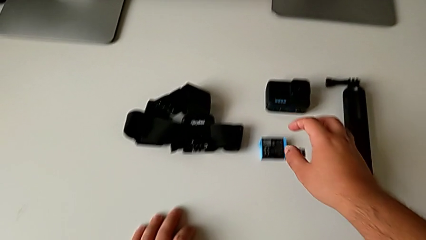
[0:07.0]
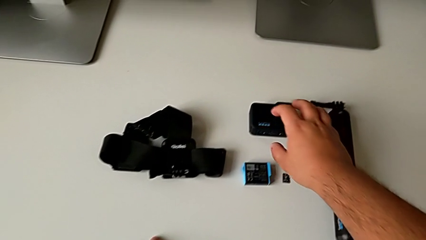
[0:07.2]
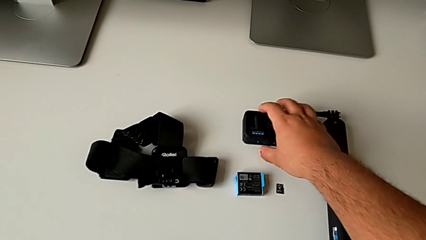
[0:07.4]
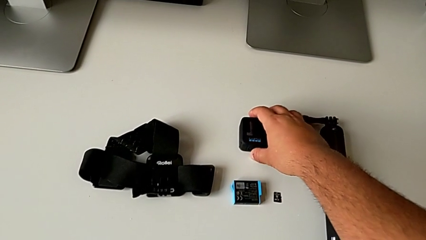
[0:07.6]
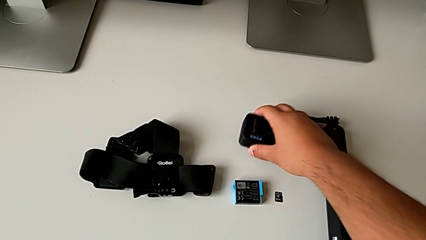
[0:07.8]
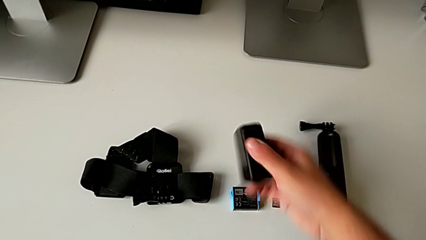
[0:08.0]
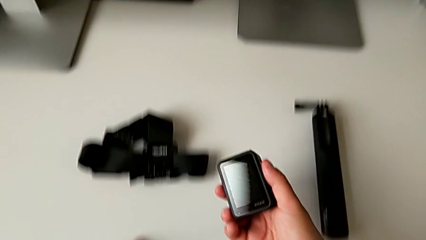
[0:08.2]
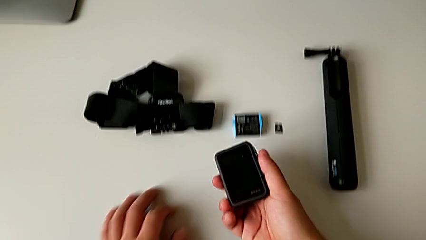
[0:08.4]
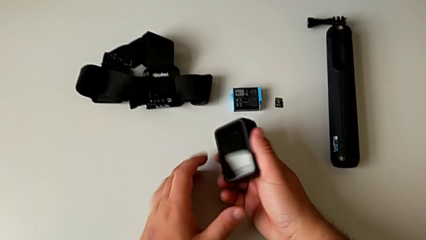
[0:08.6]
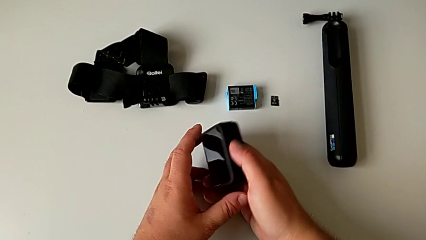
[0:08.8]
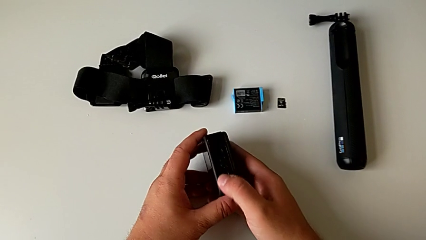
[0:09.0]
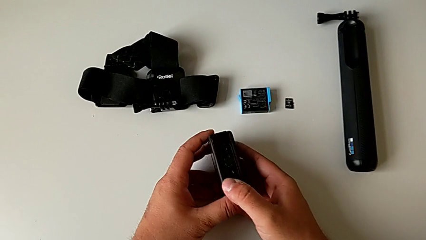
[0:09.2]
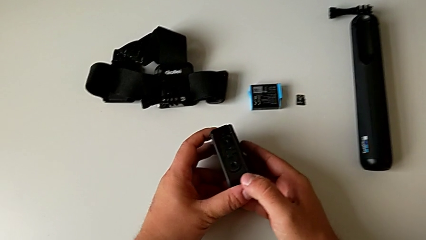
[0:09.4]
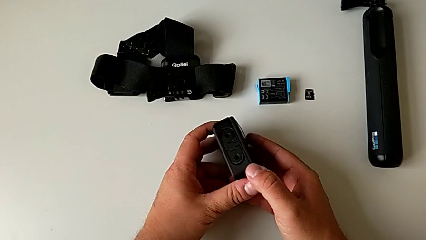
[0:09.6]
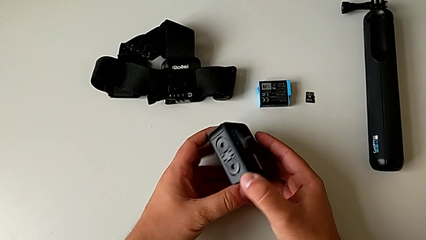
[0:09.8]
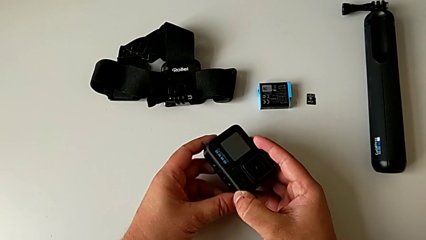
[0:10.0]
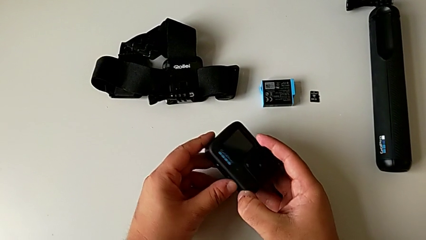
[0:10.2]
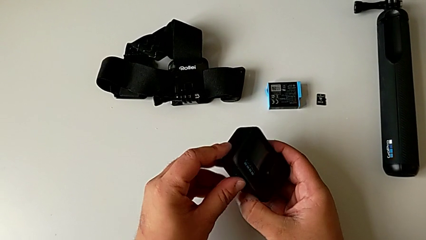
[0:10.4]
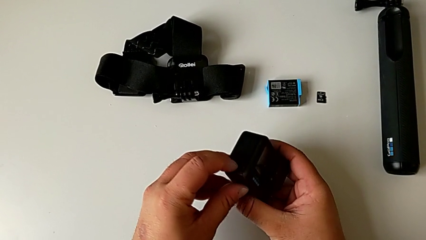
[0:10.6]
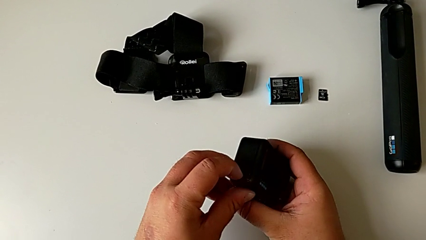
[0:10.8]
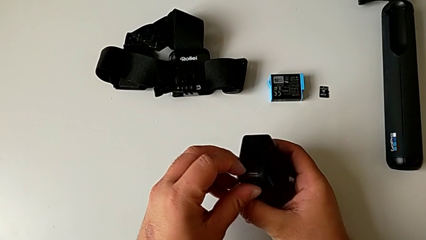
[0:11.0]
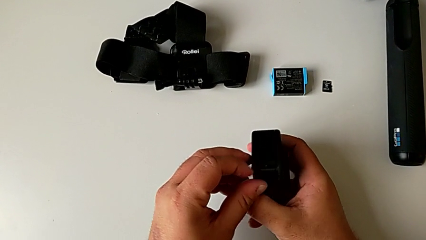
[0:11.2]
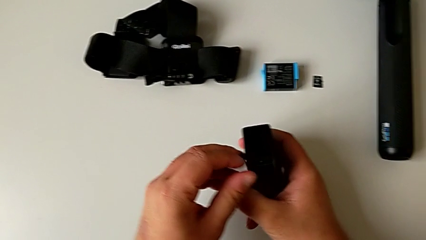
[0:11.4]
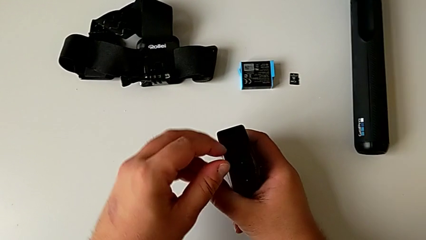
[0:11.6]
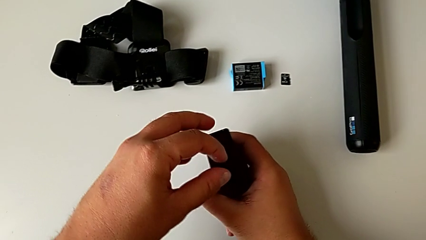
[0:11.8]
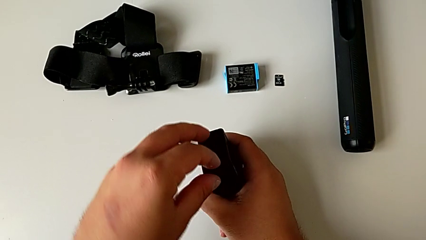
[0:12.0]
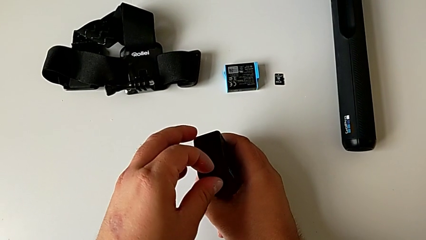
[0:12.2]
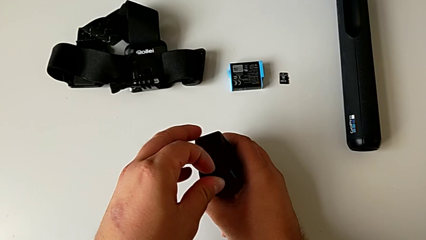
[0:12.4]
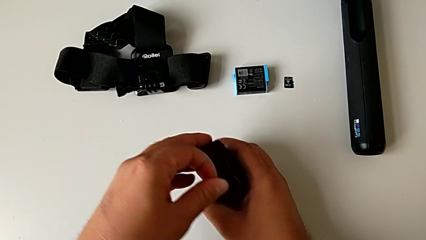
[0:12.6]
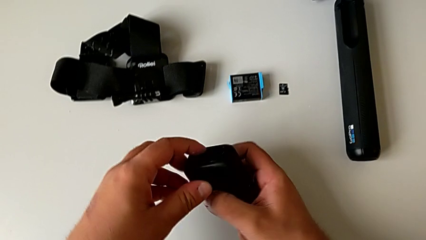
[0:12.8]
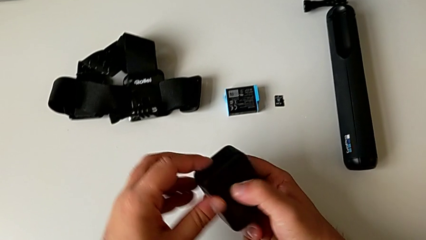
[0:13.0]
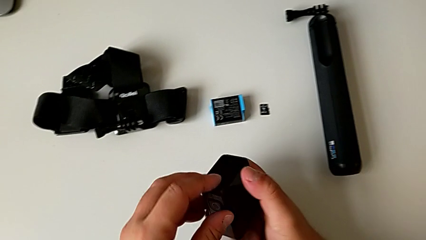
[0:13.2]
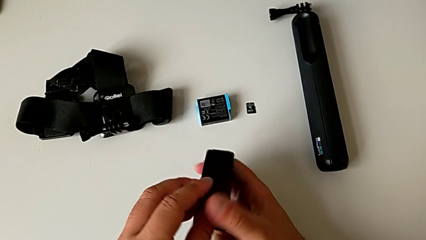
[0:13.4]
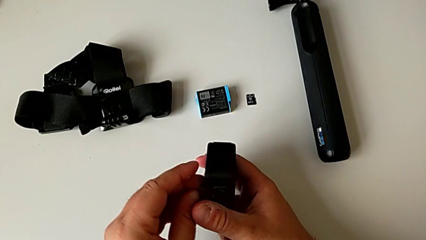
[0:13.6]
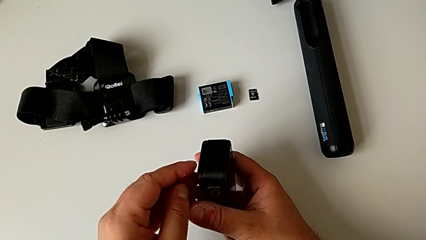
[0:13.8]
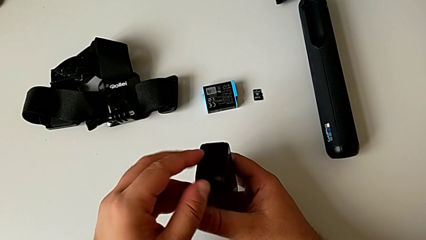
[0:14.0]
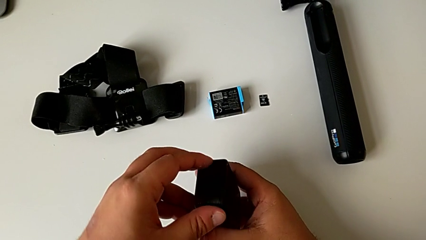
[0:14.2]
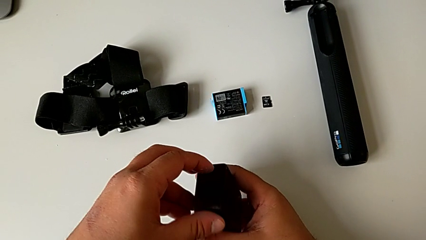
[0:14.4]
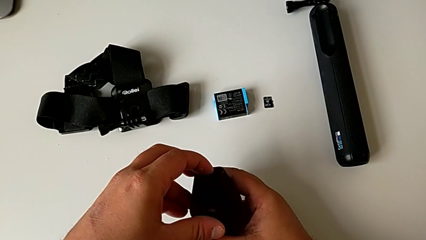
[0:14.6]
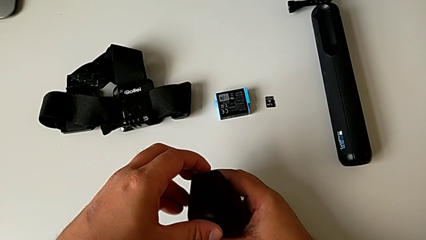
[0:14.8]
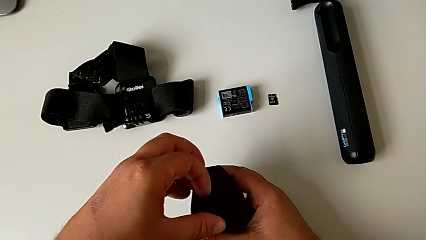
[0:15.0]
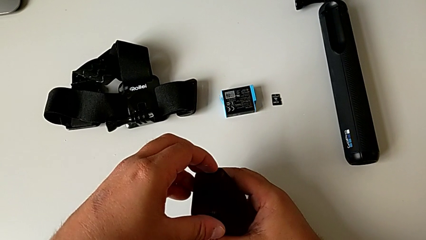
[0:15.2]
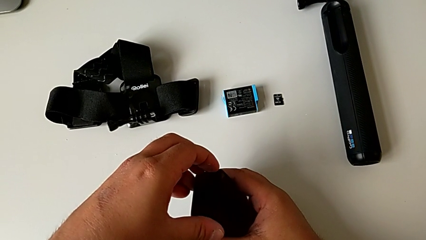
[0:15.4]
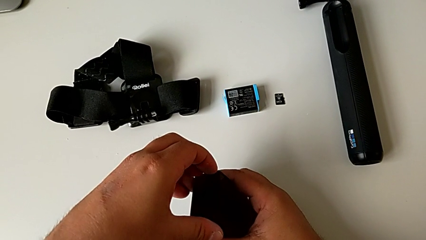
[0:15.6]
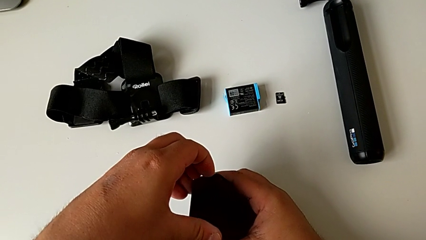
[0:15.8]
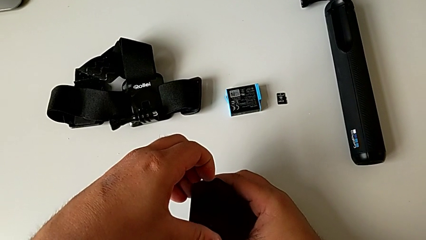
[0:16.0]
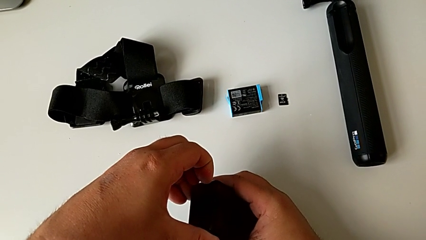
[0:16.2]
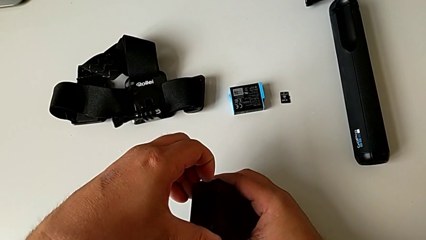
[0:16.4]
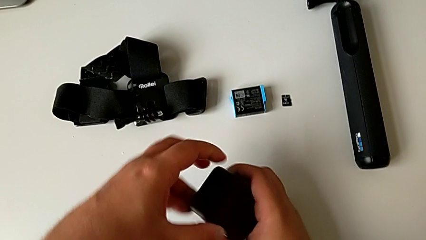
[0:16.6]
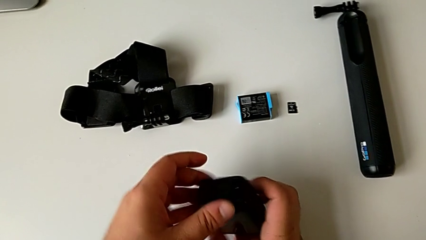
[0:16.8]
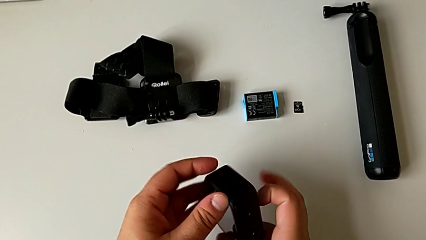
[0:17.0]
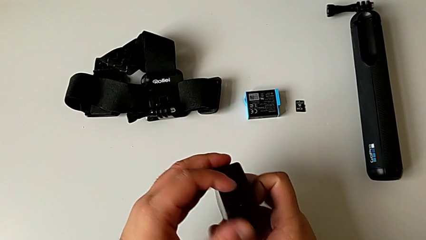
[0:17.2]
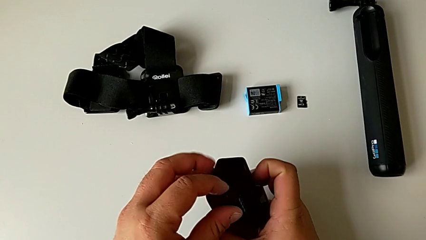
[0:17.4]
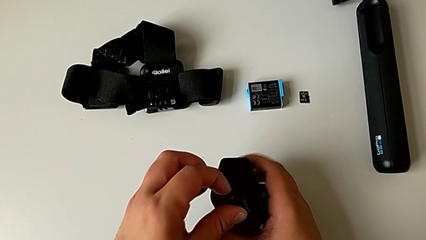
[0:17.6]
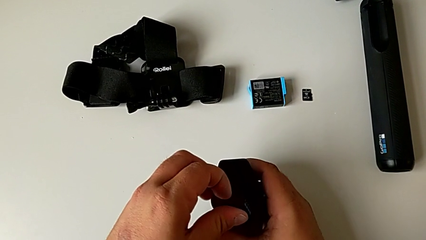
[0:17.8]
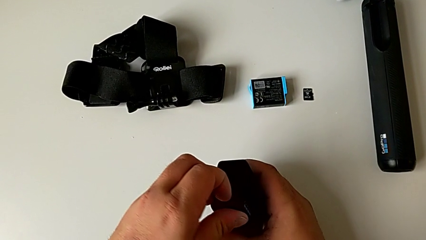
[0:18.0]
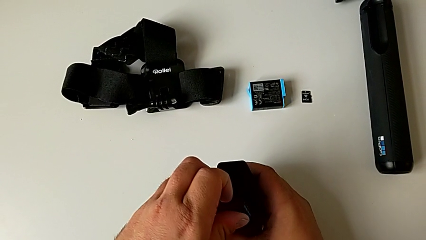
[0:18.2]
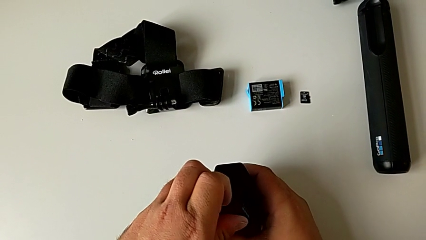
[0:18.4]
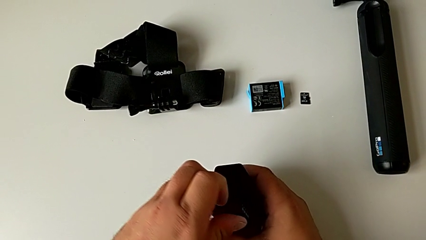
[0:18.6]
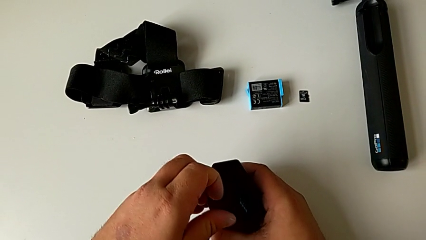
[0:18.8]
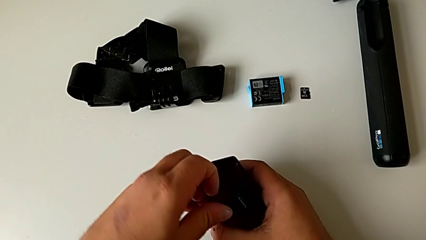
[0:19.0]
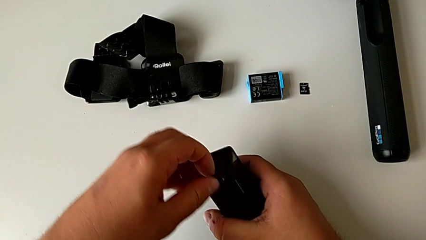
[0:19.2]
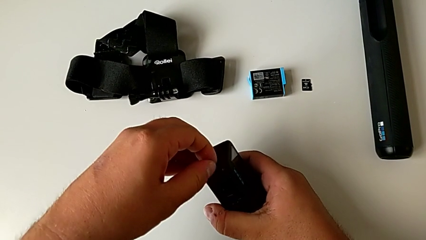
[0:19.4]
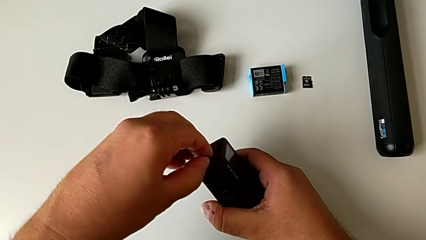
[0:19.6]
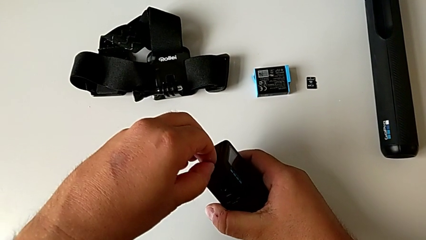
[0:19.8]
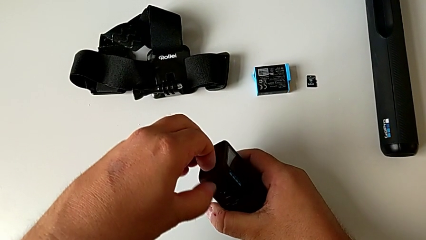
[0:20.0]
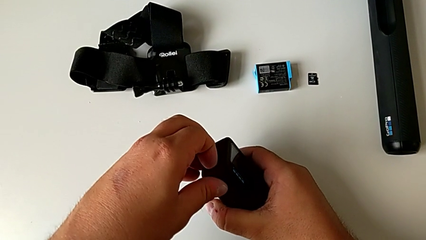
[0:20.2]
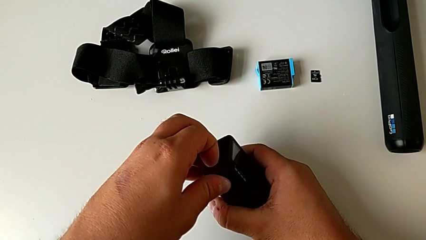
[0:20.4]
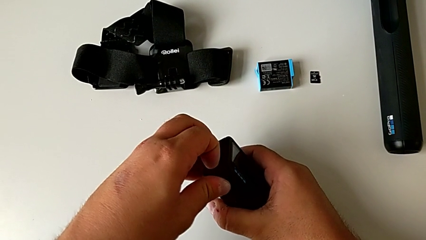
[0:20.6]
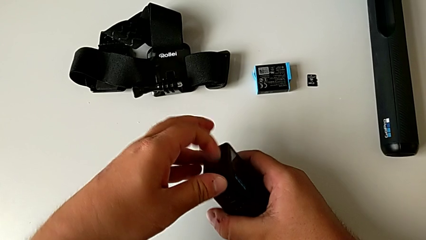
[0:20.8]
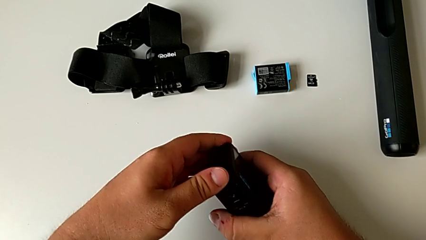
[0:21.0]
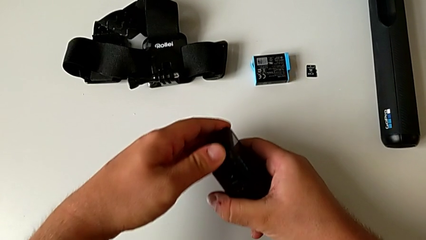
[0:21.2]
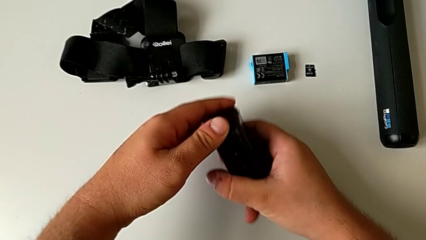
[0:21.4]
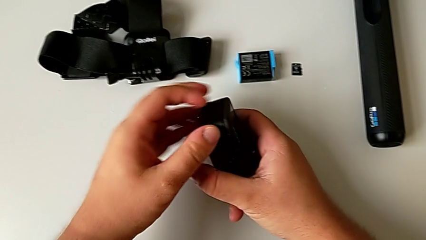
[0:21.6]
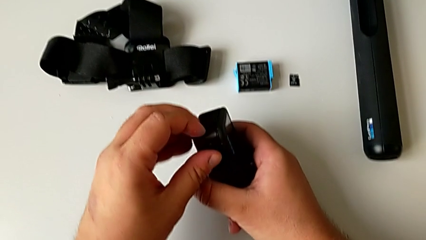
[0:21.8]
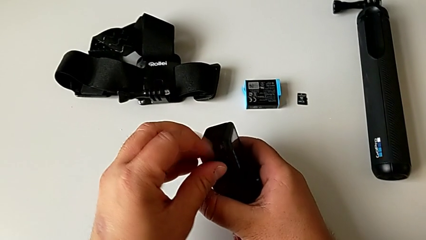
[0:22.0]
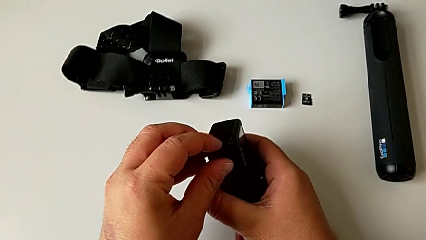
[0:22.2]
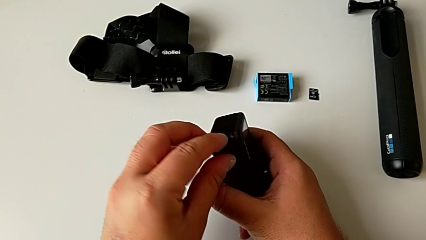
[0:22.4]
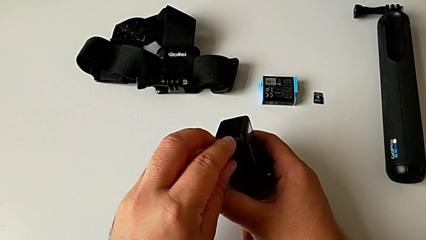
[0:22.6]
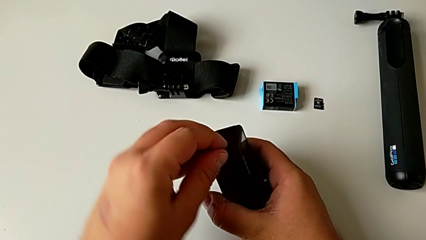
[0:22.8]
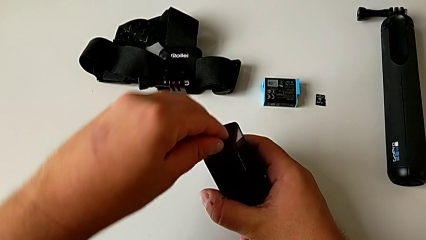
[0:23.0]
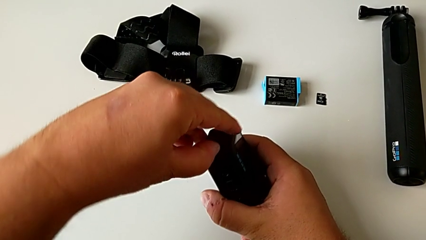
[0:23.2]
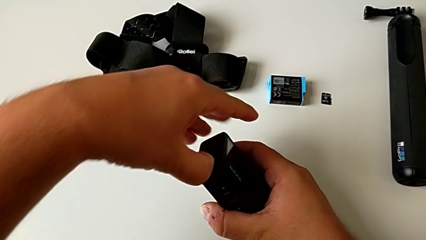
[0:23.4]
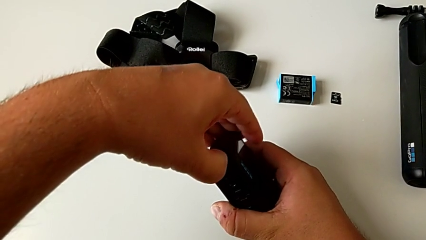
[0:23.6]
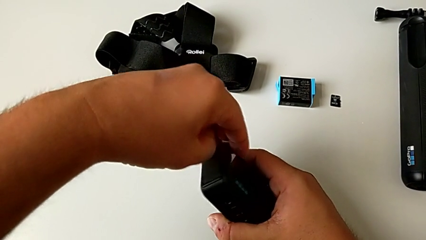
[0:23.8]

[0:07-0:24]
The camera wearer is exchanging the battery of the GoPro. They grab the GoPro, lift it, inspect it, grab the battery door, inspect the GoPro, rotate it, pull the battery door, rotate the GoPro and wrongly pull and inspect the battery door, which they can't open.
